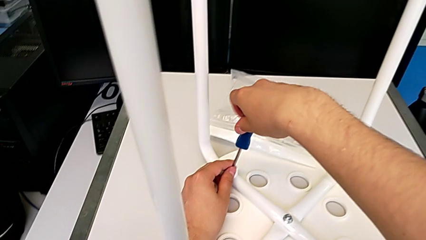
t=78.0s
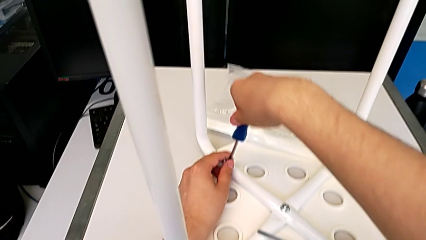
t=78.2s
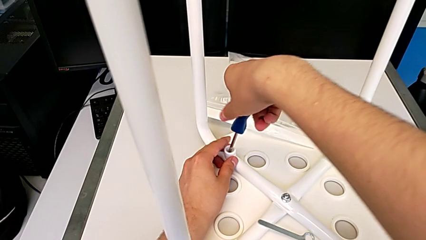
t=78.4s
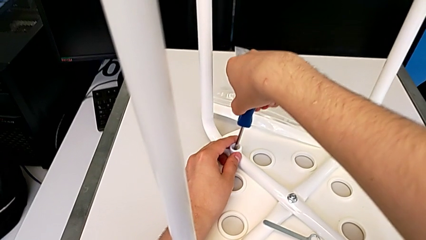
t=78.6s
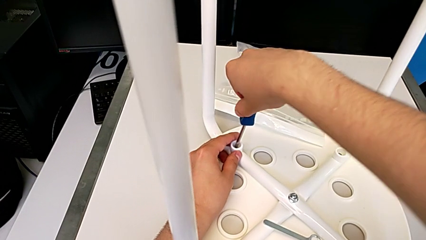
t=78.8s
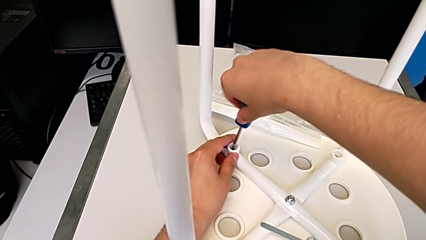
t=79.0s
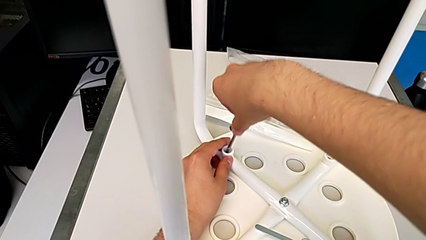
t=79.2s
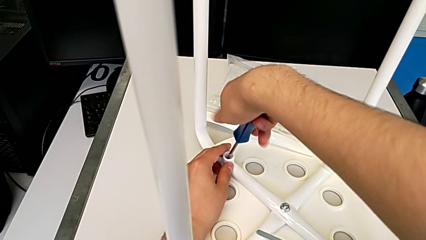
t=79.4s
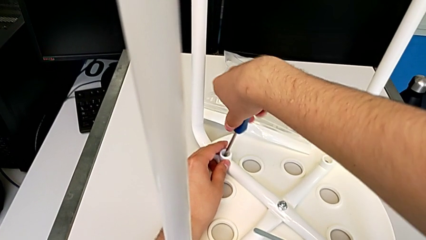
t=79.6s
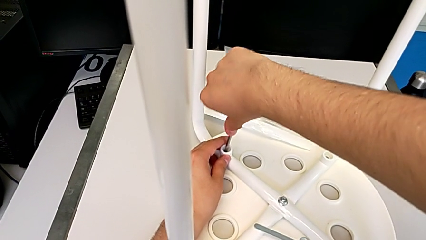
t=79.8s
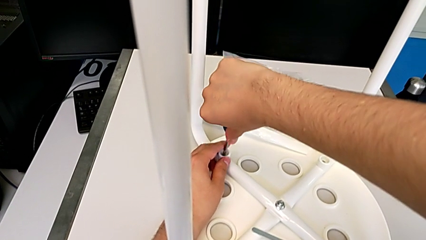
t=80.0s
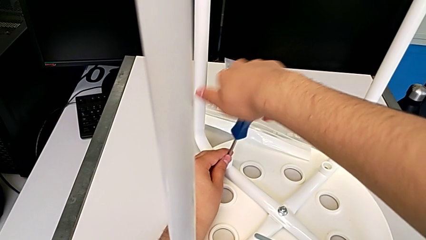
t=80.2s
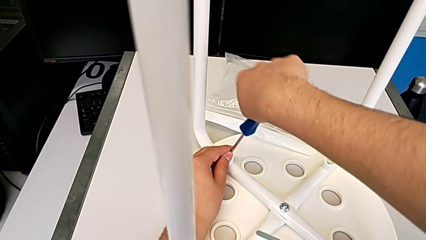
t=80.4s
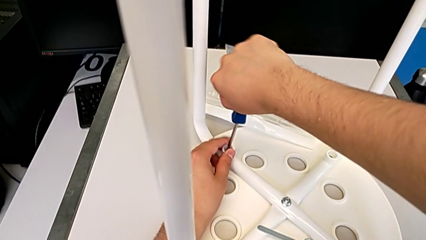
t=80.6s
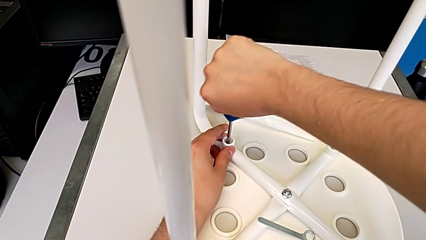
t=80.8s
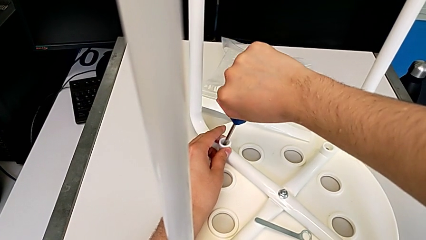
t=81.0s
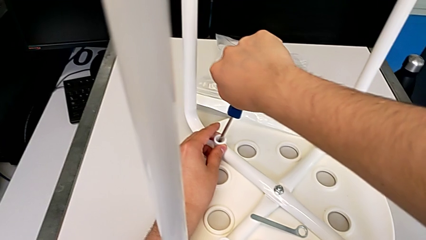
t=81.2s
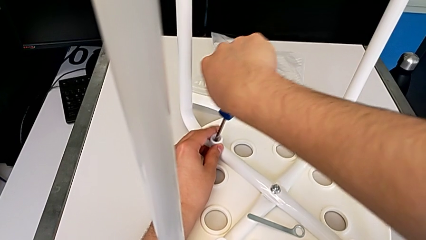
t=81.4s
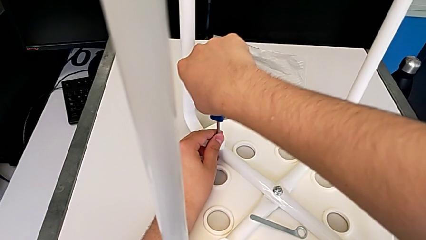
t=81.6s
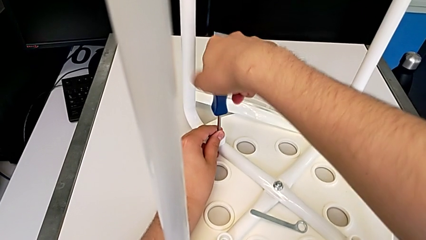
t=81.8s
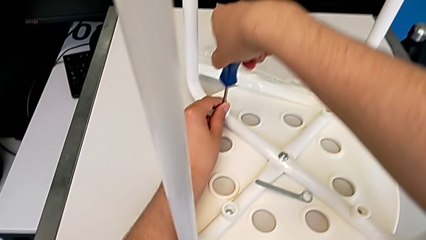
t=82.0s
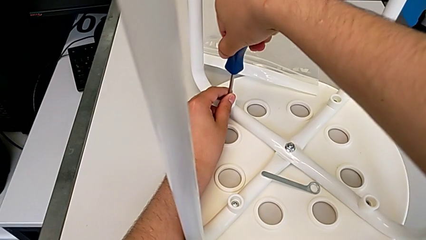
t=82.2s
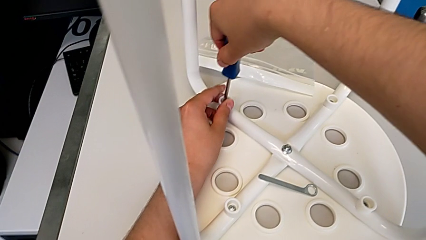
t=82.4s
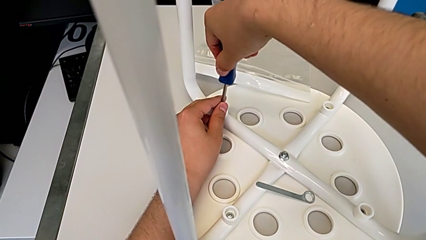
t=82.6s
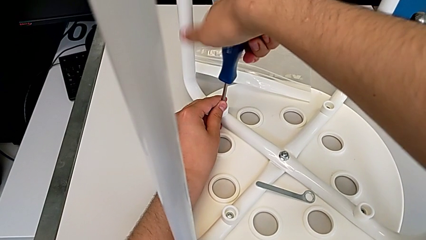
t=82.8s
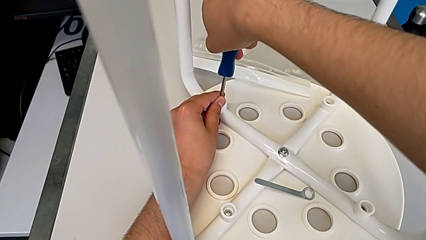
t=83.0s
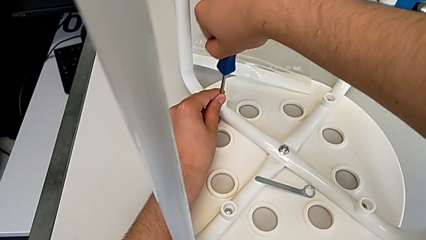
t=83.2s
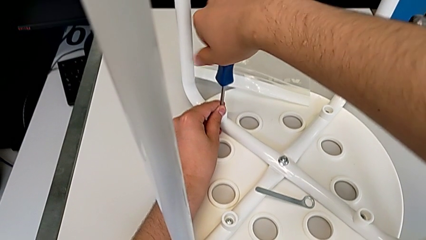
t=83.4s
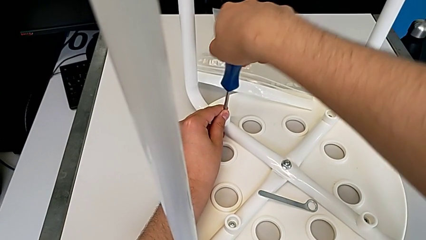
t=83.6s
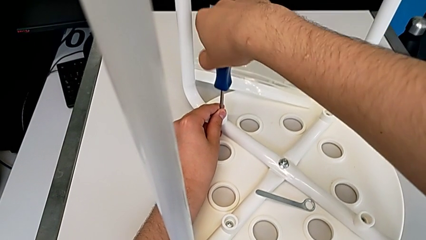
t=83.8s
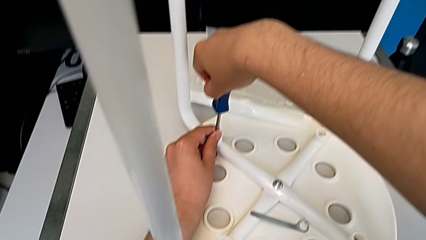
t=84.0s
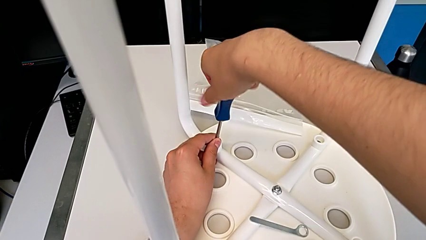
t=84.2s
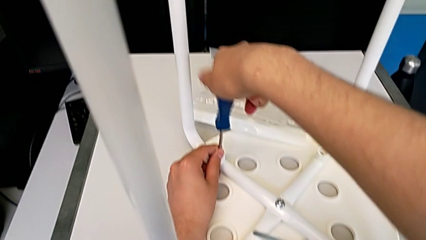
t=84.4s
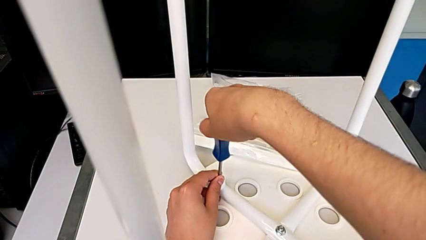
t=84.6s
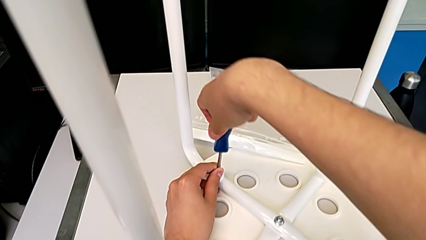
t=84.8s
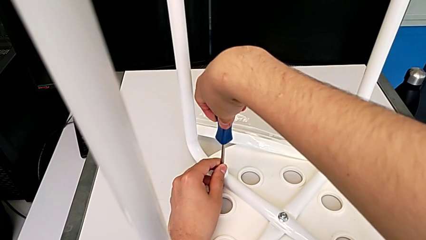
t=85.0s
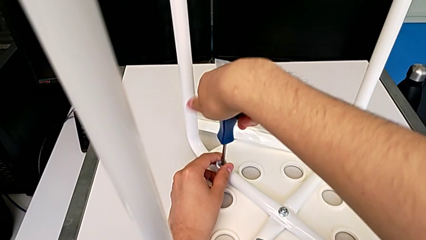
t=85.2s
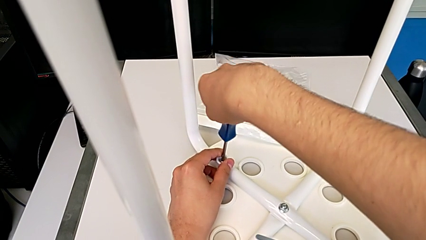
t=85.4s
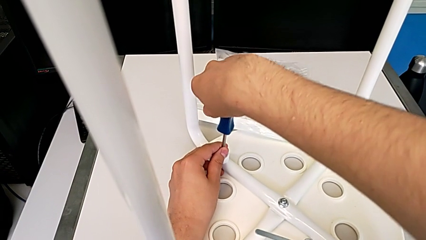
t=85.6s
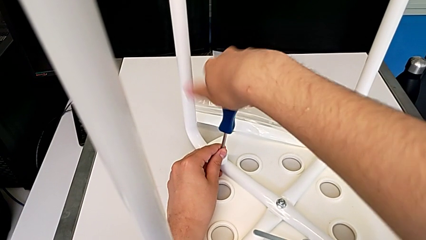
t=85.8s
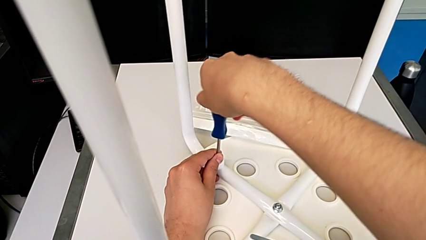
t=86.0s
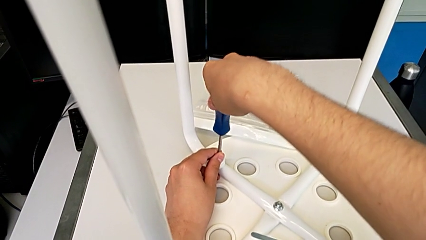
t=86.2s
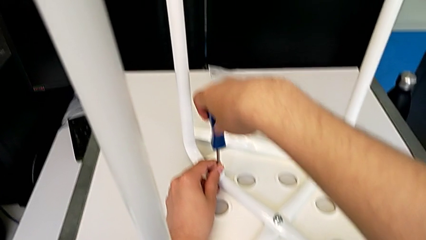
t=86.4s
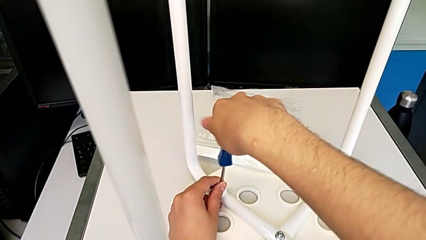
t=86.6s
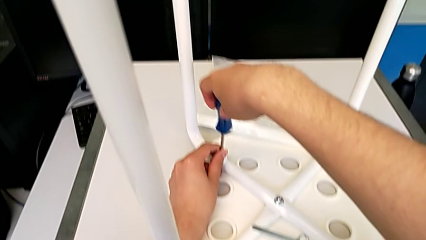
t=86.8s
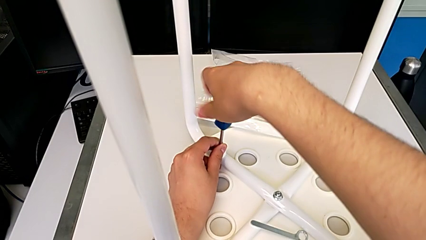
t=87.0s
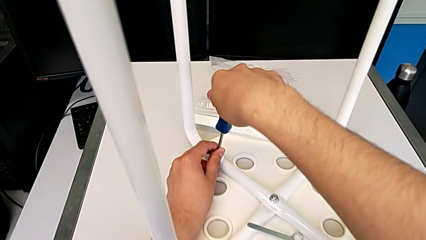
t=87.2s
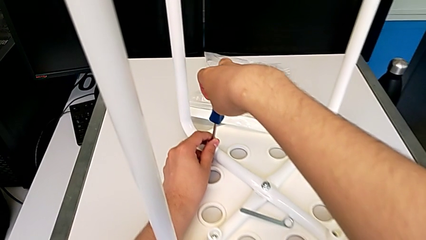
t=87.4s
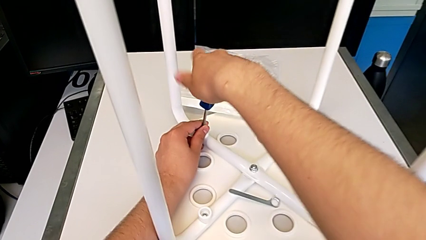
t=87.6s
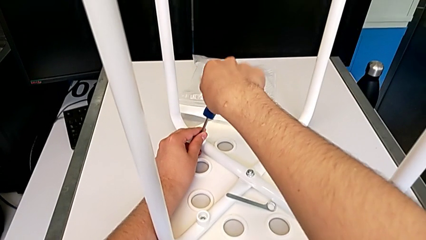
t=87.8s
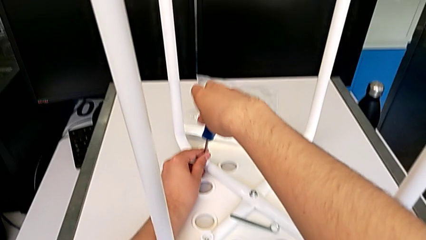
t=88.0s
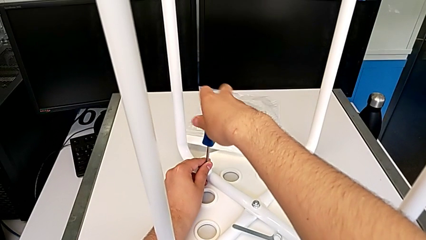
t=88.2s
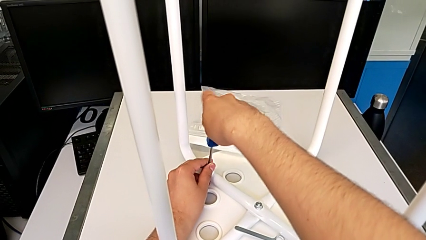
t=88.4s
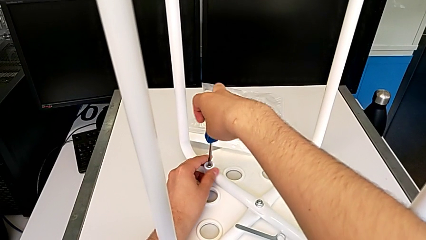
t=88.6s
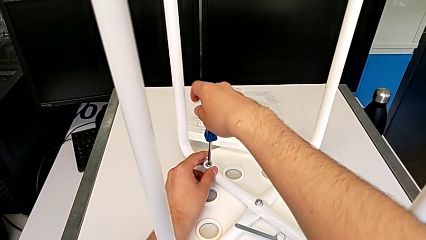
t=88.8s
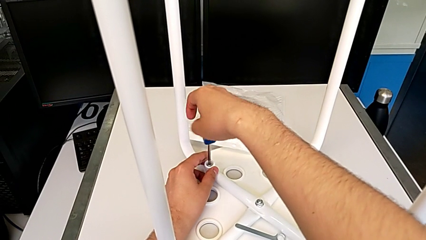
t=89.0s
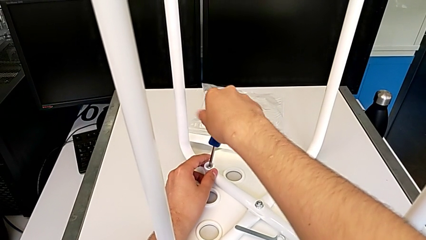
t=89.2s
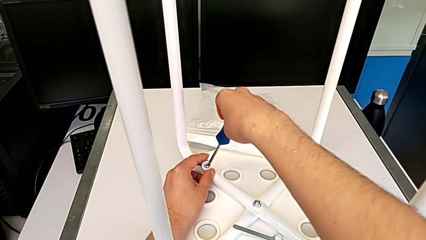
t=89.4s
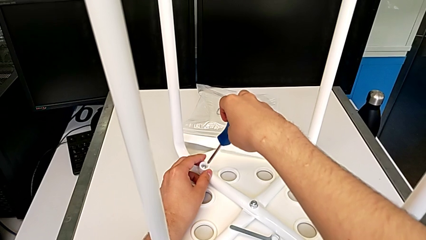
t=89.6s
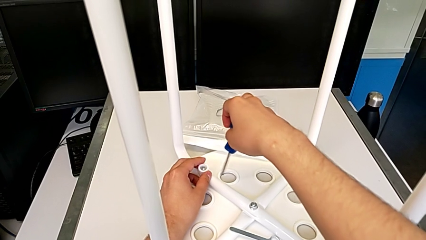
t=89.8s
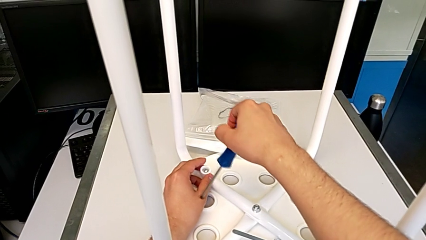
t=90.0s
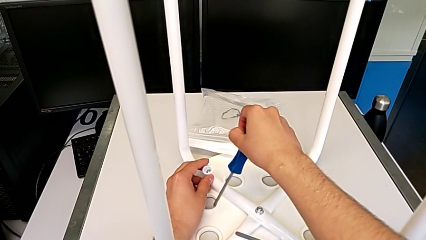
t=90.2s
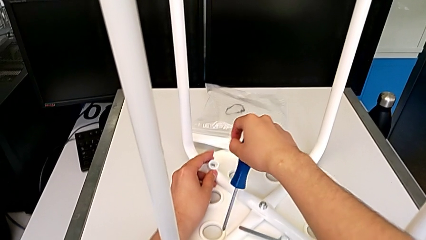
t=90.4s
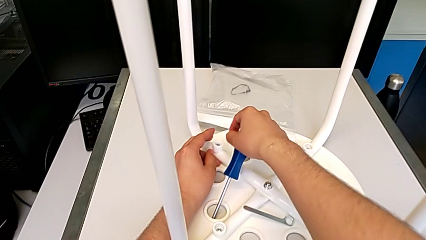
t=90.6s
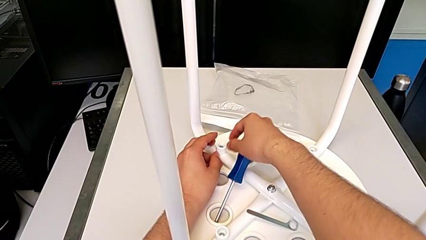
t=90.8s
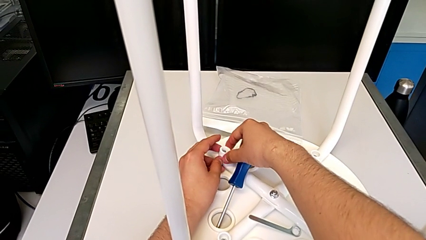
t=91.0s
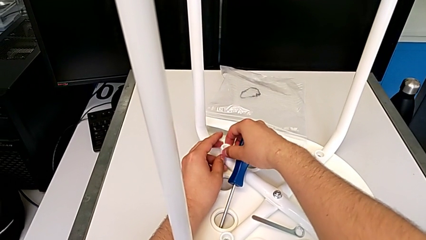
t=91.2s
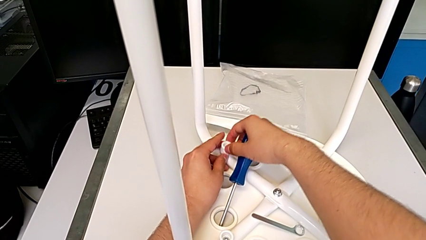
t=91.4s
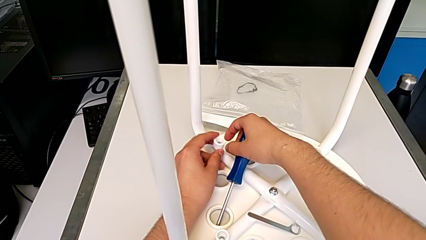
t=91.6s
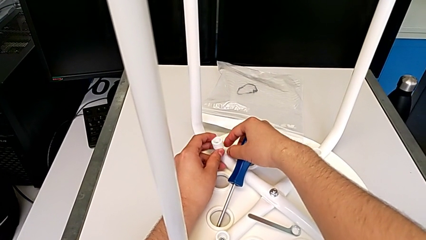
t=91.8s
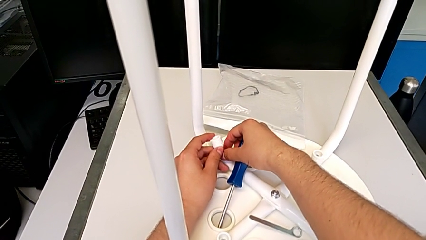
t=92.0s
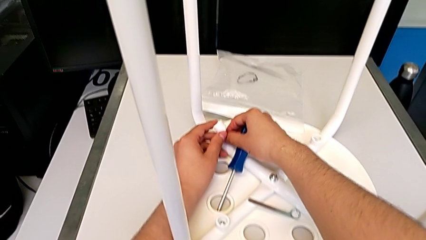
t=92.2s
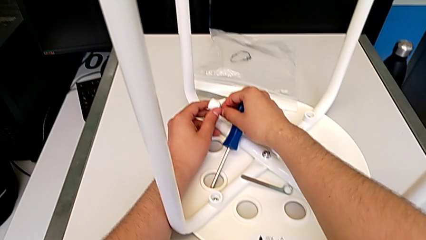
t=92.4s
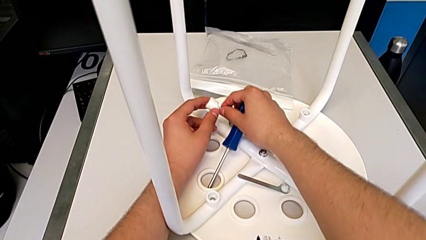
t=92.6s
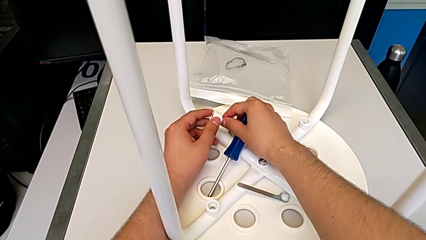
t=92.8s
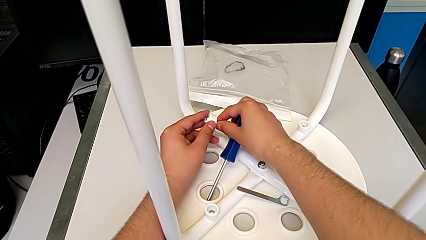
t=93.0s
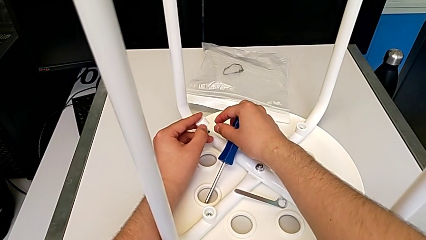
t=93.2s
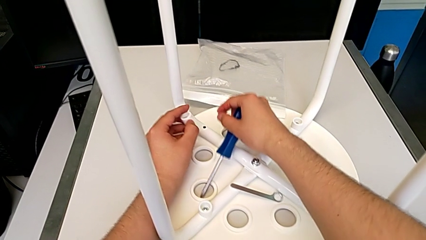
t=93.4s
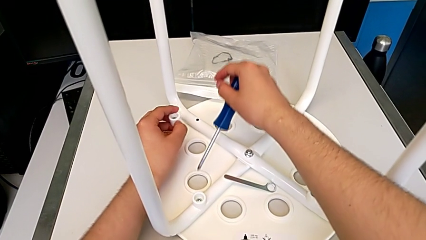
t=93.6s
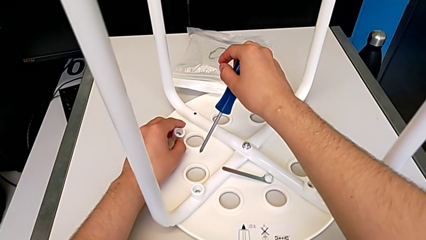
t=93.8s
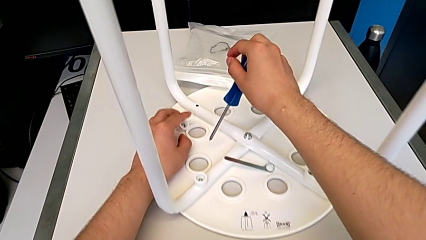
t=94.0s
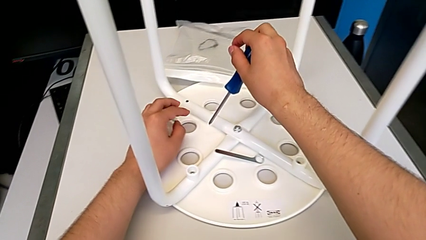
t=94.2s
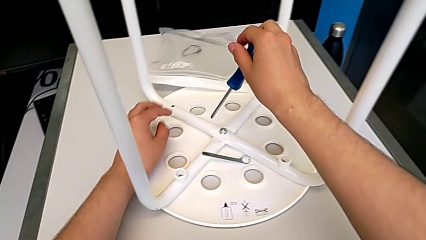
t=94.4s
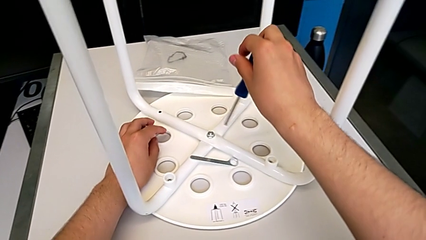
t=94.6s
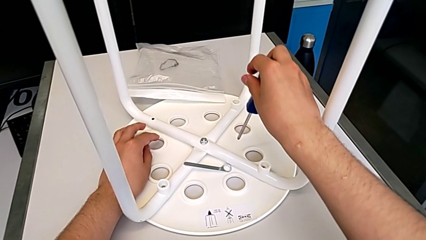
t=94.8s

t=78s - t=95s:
The camera wearer is unscrewing the first screw of the legs. They unscrew the first screw, lift the screwdriver, disassemble the first screw and place the screw.
